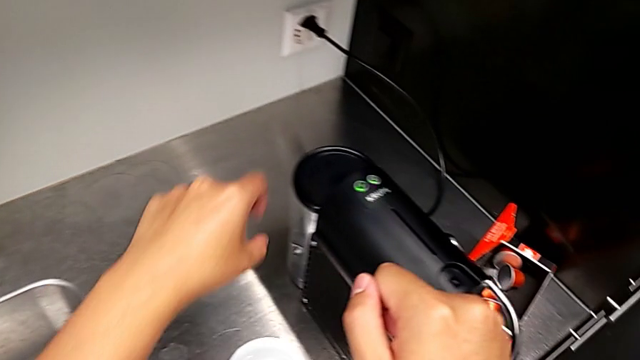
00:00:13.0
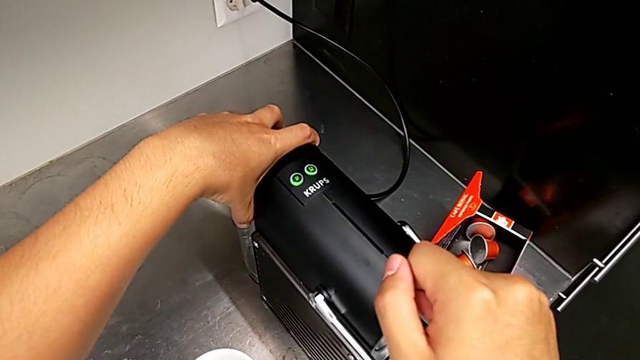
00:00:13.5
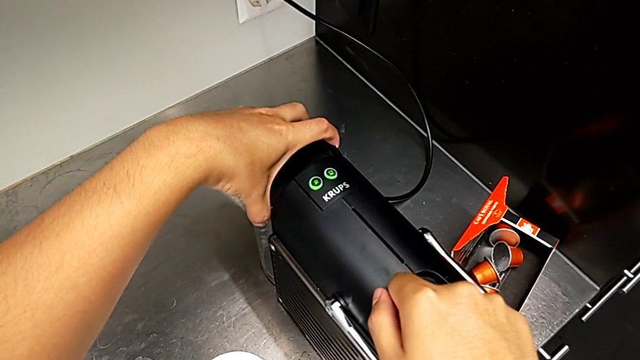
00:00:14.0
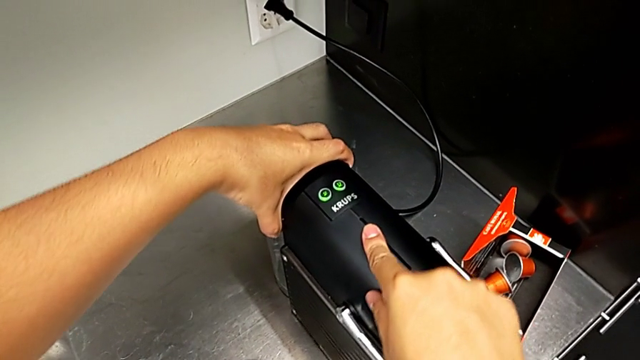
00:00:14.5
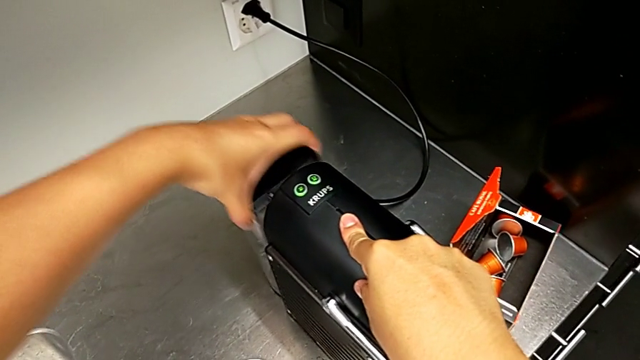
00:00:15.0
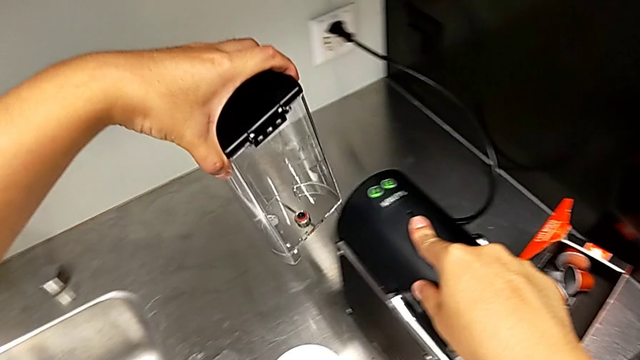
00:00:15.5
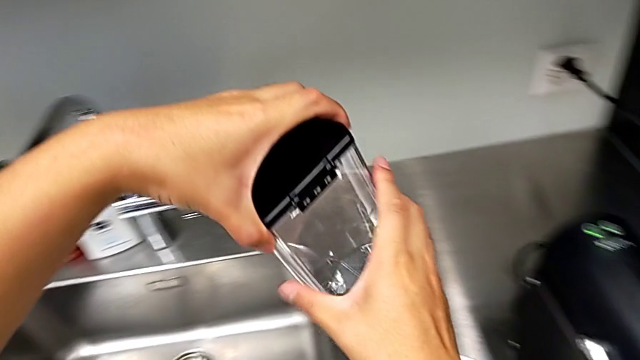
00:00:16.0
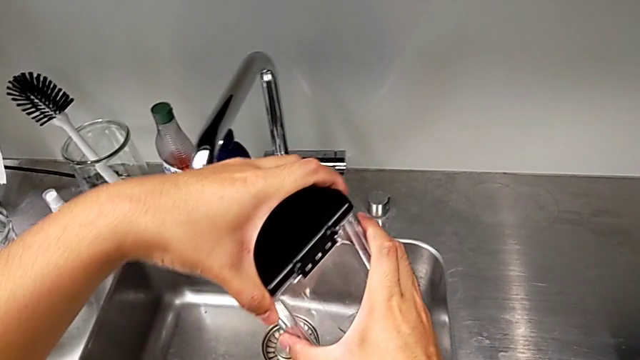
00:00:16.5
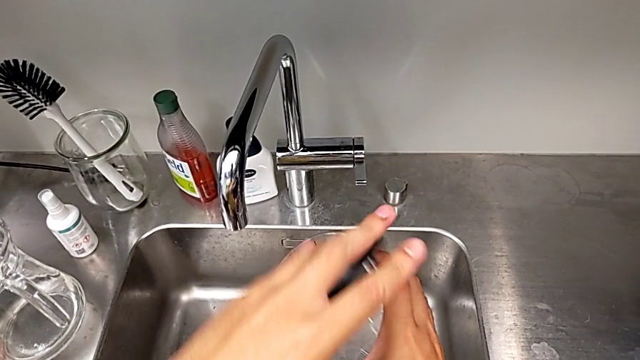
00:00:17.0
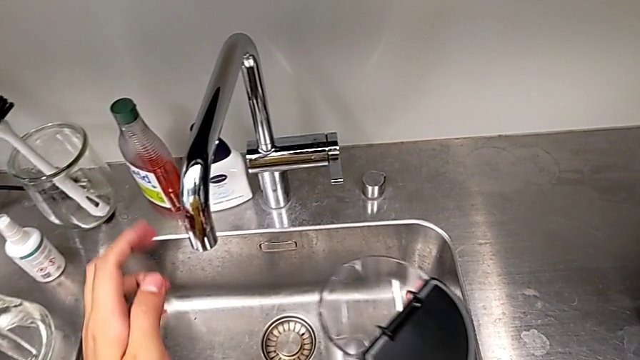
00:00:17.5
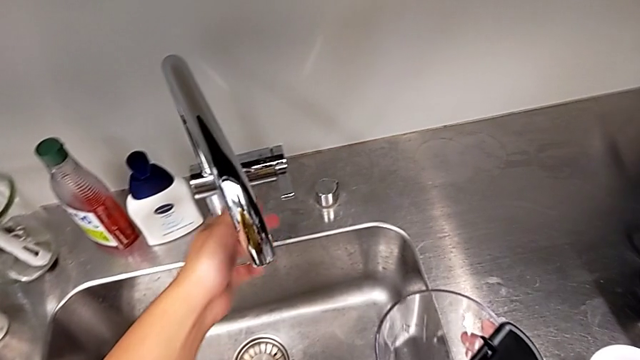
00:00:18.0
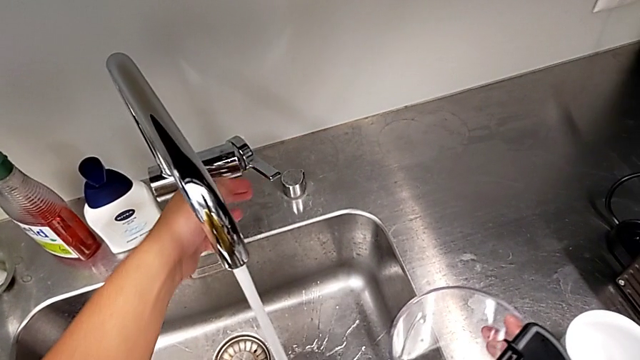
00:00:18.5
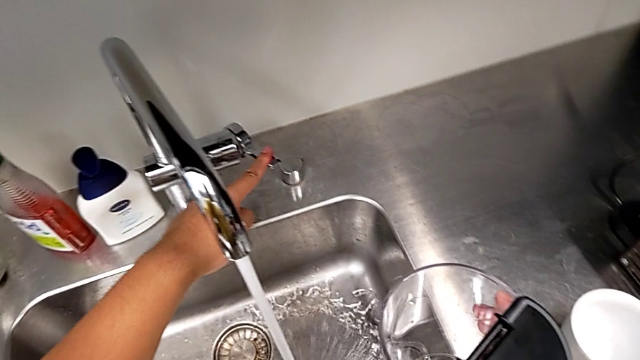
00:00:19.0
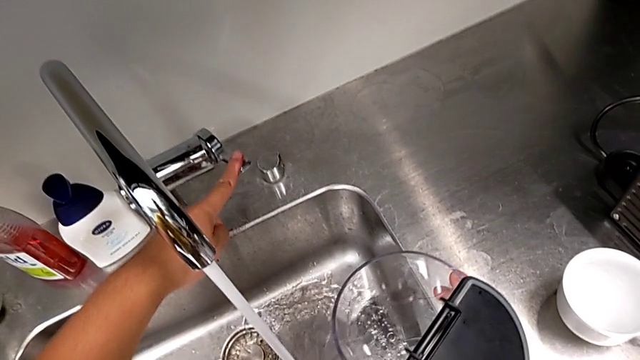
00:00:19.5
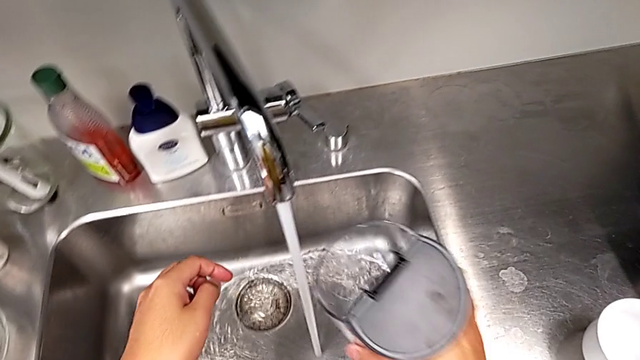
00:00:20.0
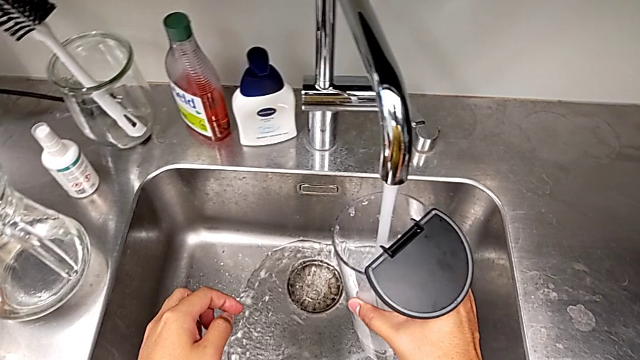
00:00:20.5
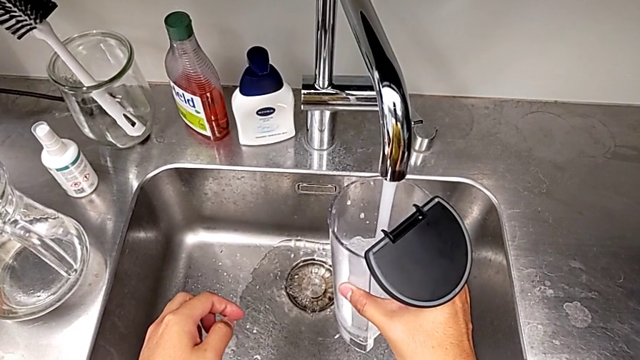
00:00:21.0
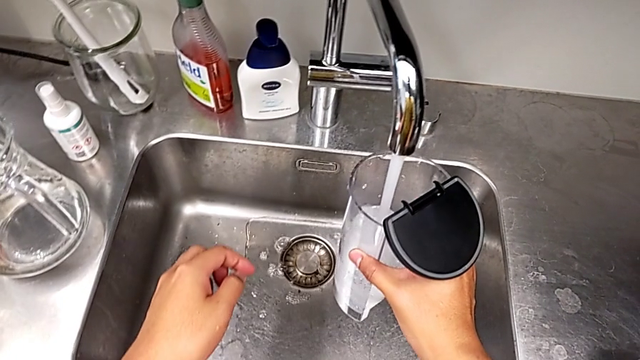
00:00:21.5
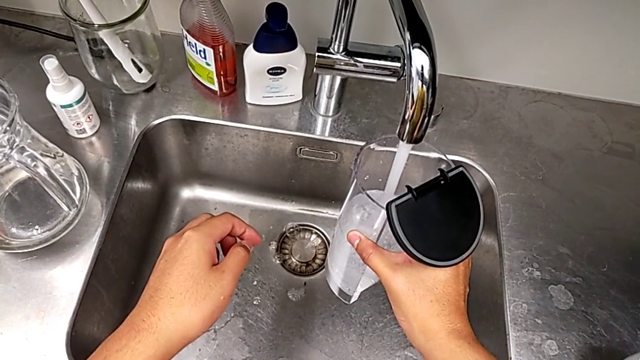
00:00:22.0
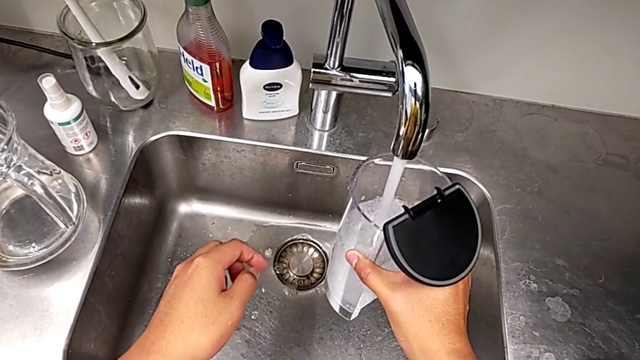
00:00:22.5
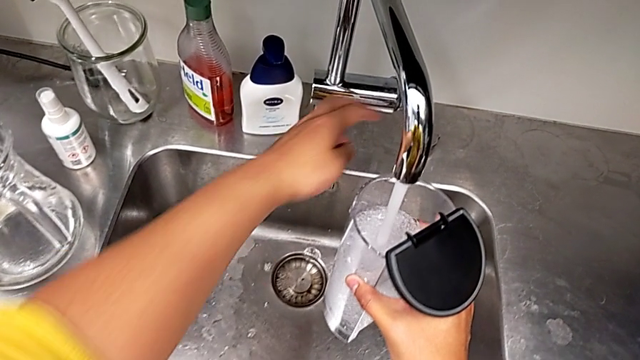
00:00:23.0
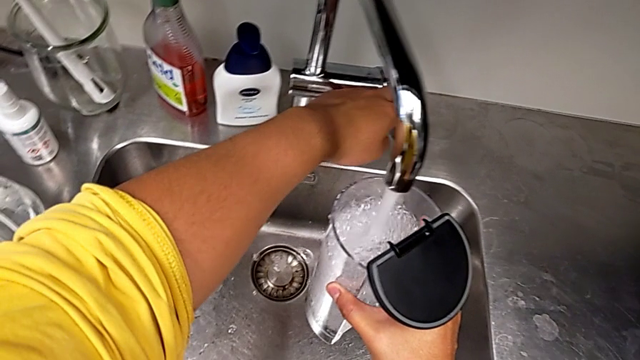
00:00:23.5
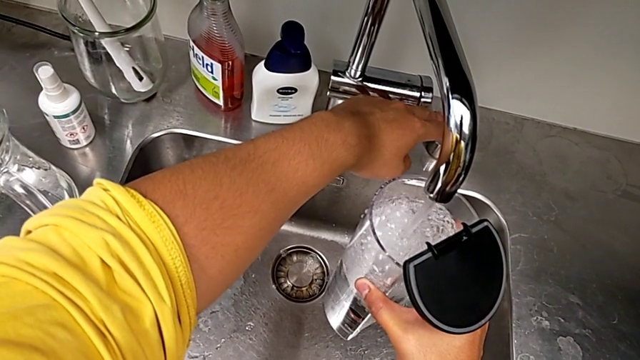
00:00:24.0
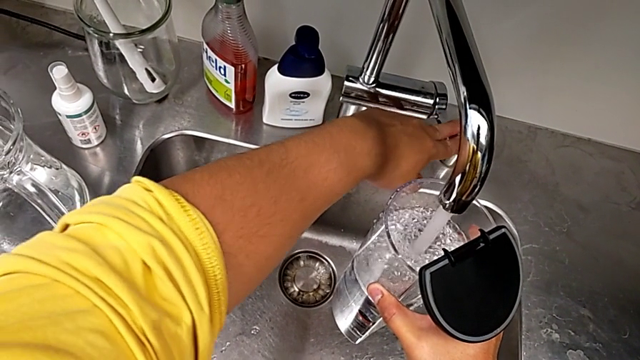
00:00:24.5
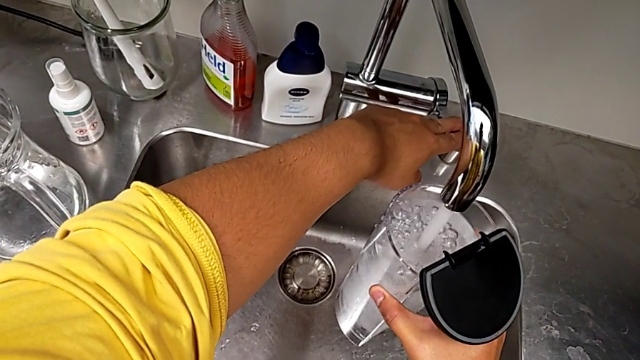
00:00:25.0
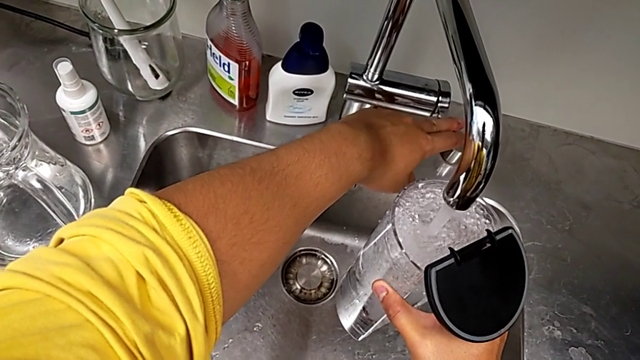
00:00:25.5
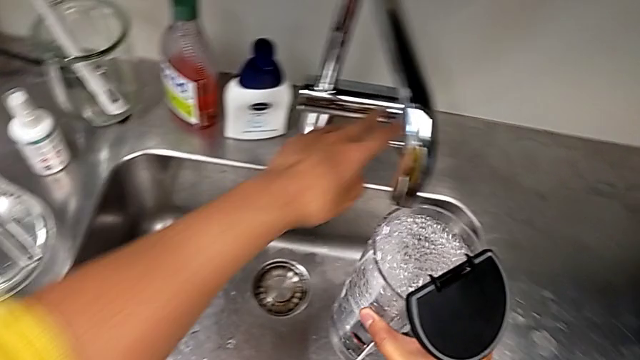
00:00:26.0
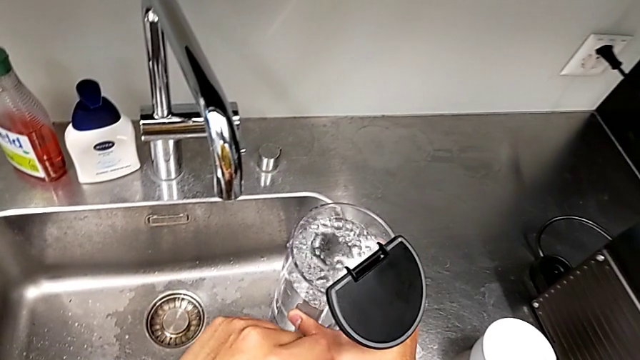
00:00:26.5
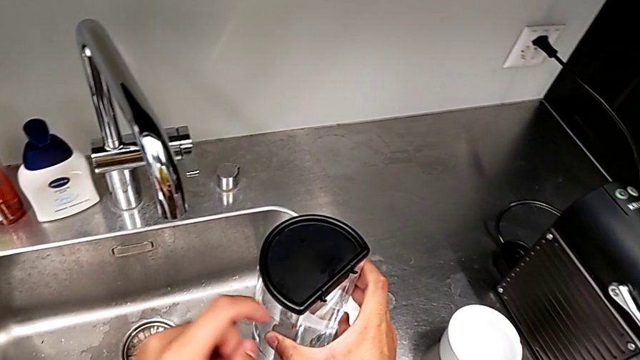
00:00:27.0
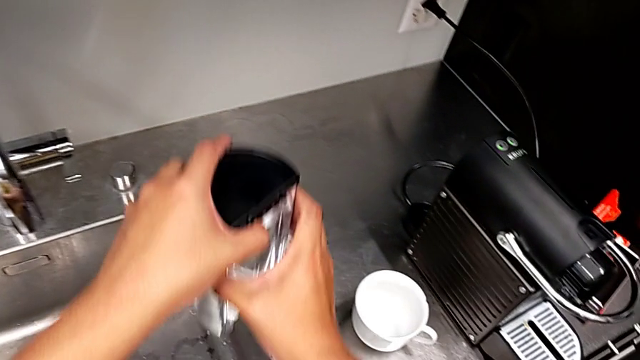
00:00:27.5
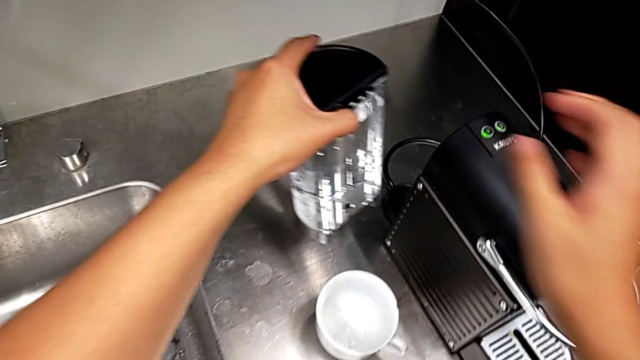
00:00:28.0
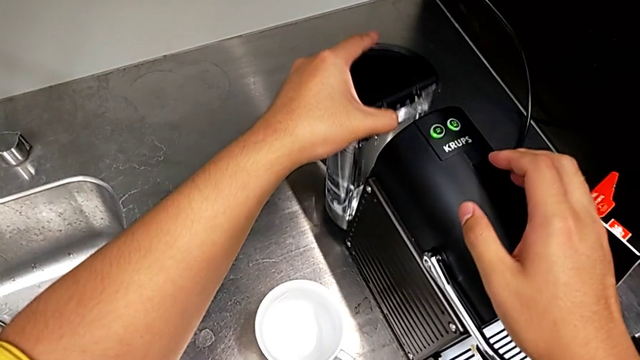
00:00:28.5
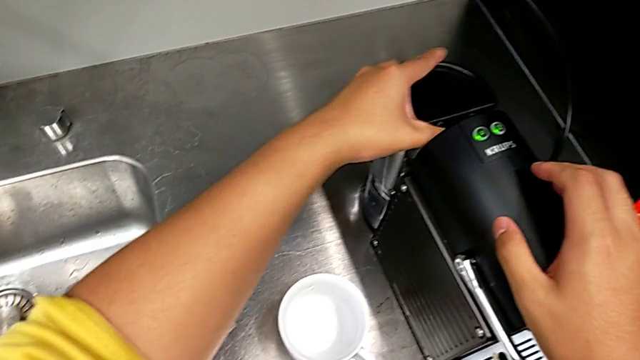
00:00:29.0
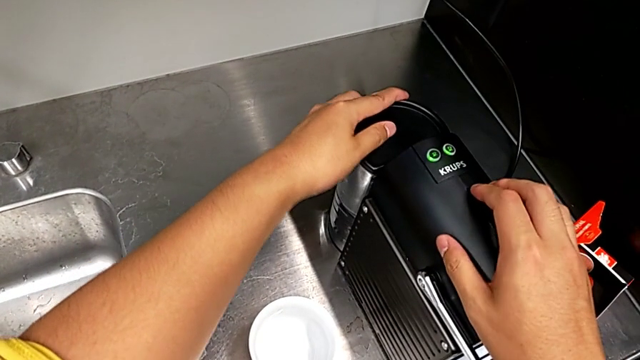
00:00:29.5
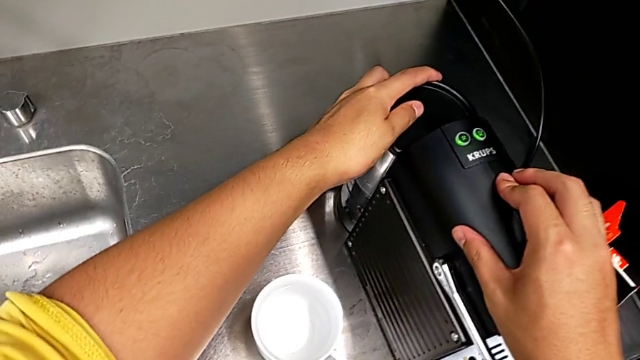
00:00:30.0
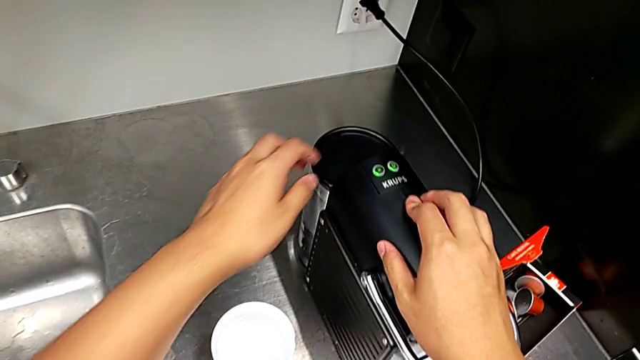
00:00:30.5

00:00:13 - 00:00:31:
The camera wearer loads water into the water container. They approach the espresso machine, pull the water container, lift it, open the lid and open the faucet, all with the left hand. They load the water container with the right hand. They touch the faucet, close the faucet, close the lid, lift the water container and insert it, all with the left hand.

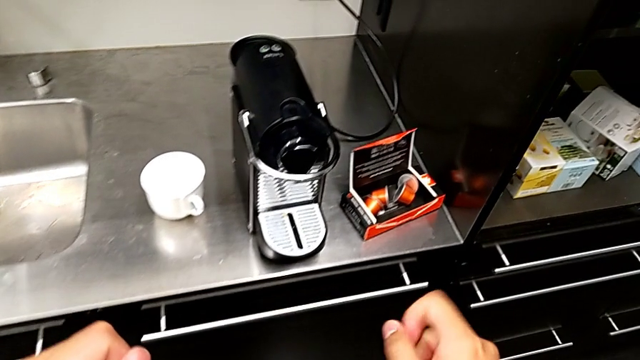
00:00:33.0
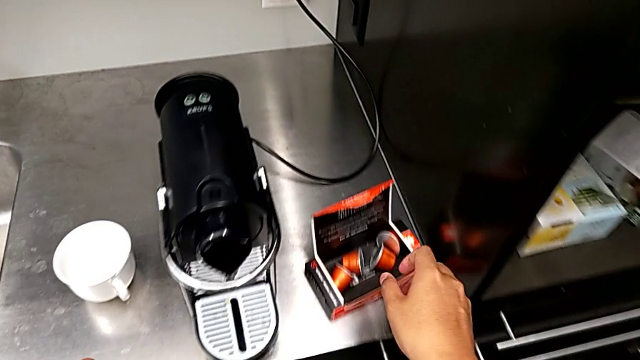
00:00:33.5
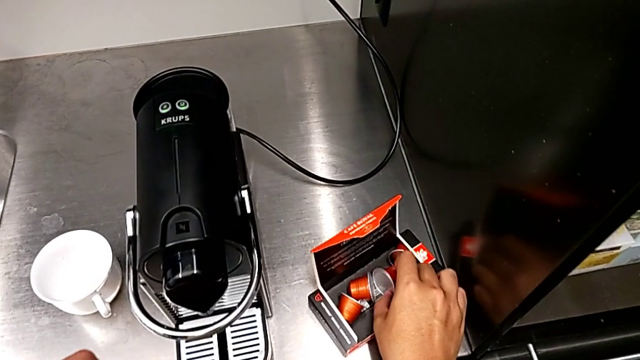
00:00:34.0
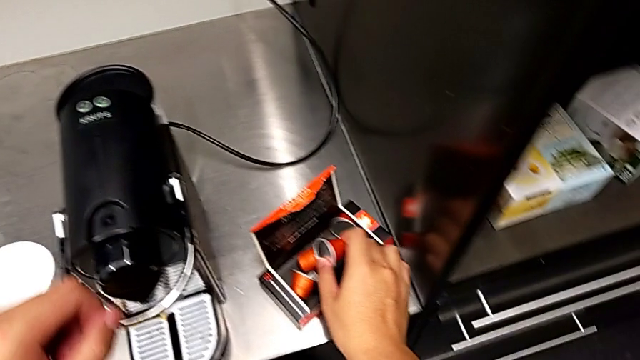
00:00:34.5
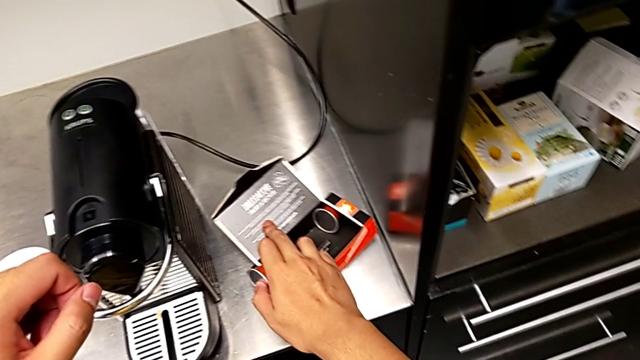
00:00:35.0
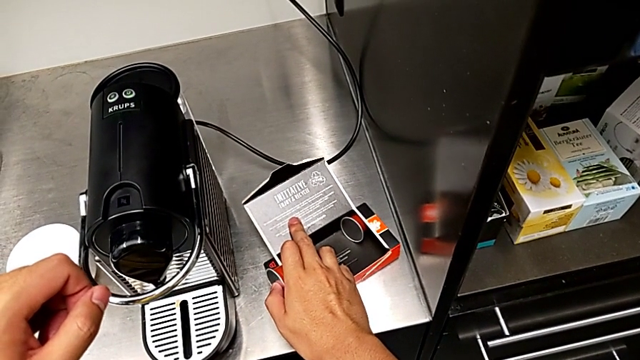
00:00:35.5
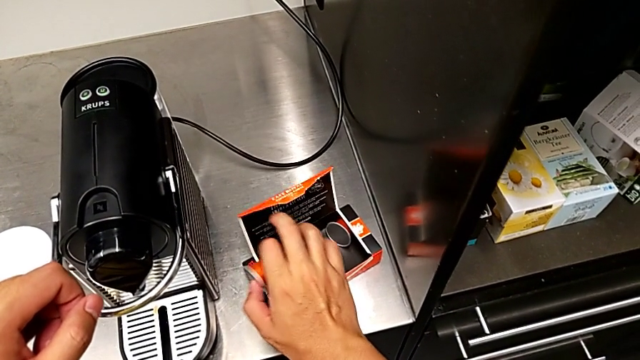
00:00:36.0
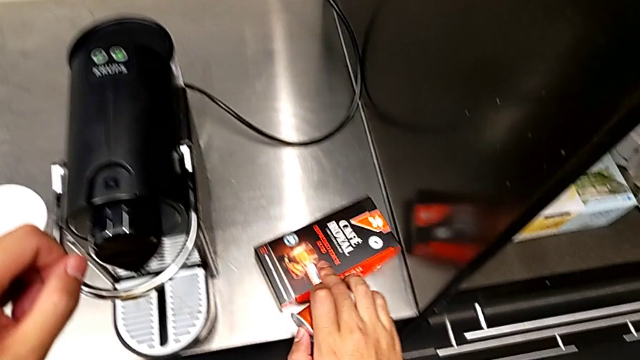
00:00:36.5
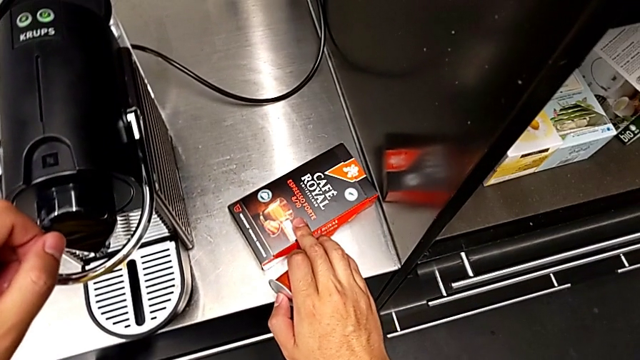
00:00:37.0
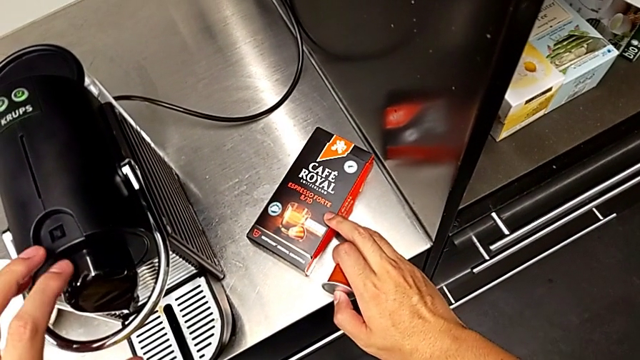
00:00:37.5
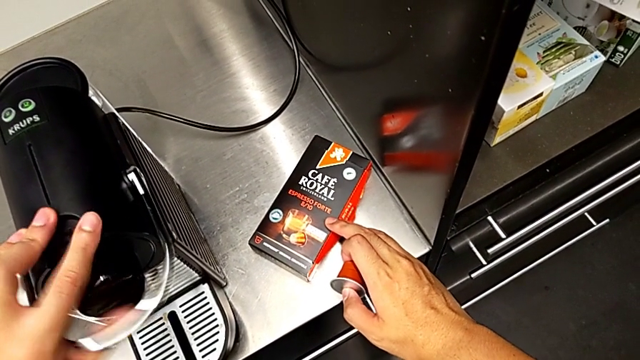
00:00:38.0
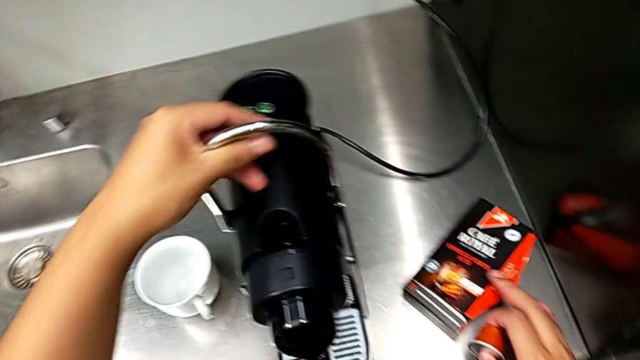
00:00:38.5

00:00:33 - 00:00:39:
The camera wearer is making a cup of coffee. They approach the coffee capsule with the right hand and grab it with the right hand. They grab the lever with the left hand and pull it with the left hand.
